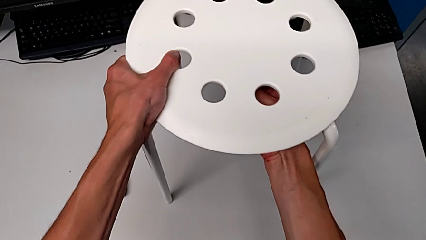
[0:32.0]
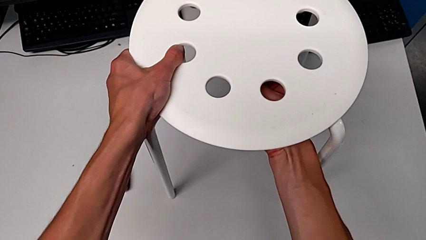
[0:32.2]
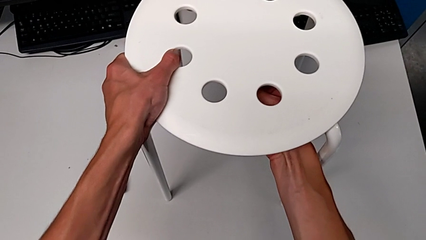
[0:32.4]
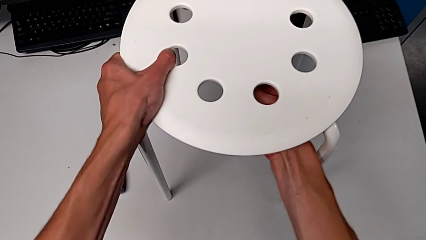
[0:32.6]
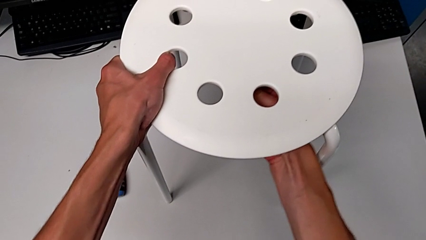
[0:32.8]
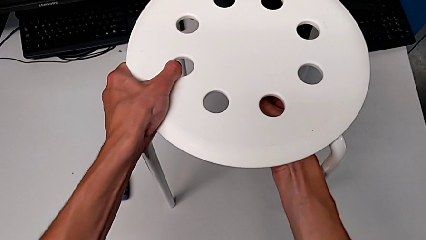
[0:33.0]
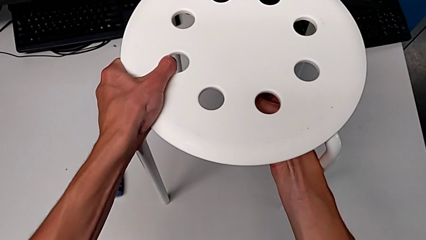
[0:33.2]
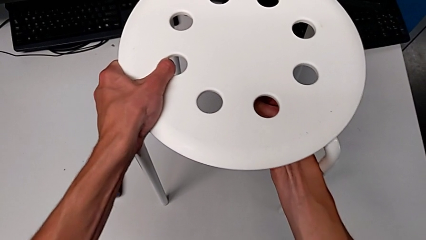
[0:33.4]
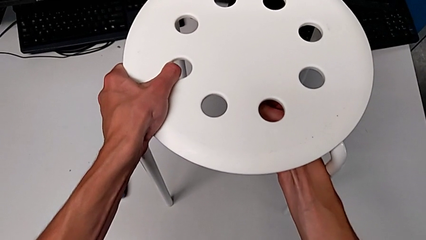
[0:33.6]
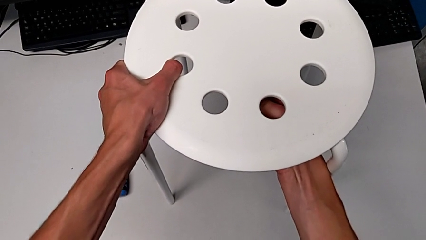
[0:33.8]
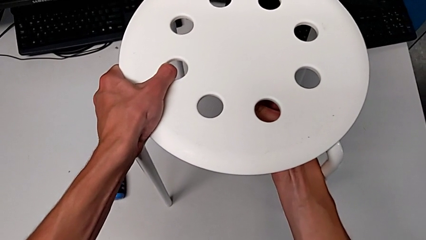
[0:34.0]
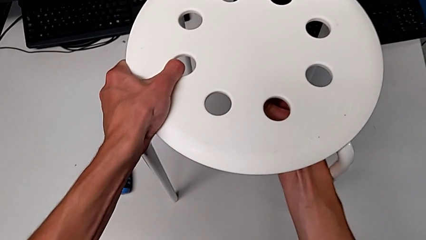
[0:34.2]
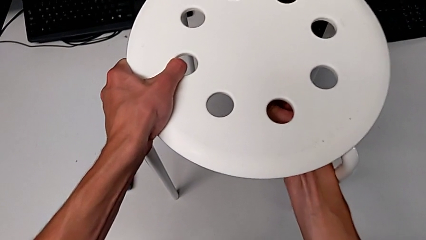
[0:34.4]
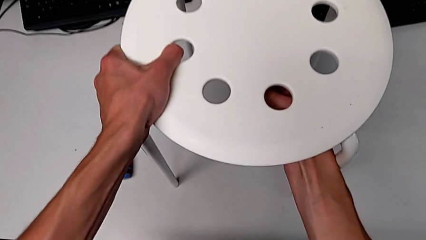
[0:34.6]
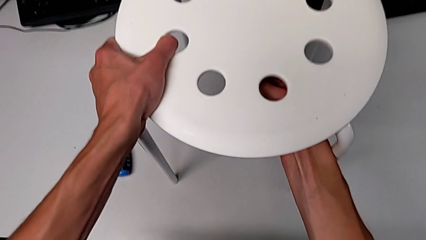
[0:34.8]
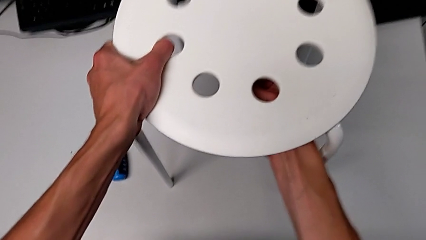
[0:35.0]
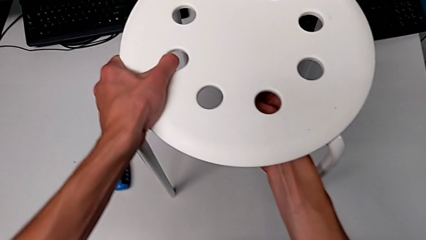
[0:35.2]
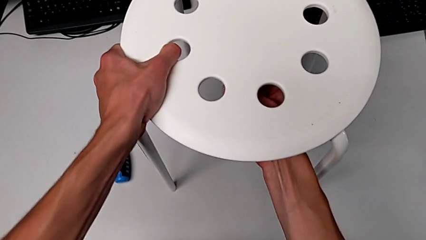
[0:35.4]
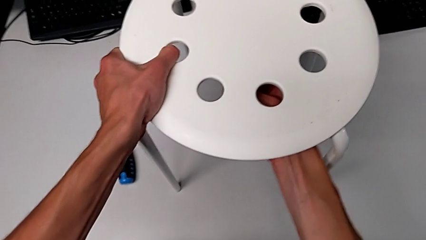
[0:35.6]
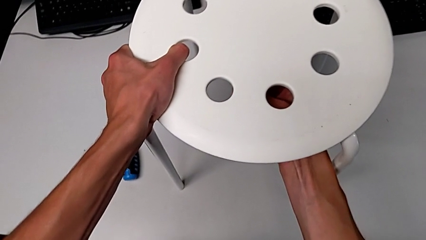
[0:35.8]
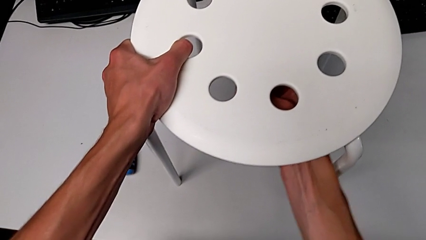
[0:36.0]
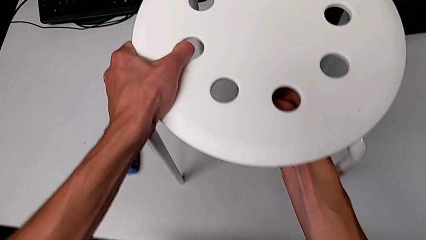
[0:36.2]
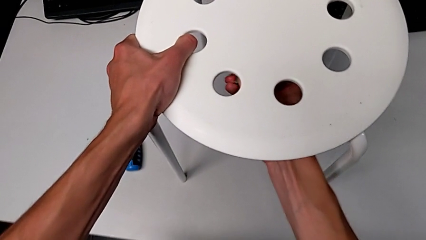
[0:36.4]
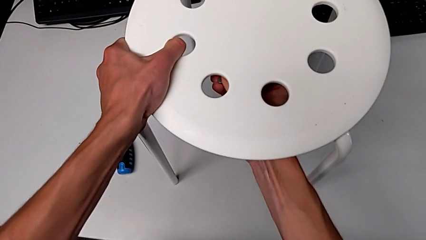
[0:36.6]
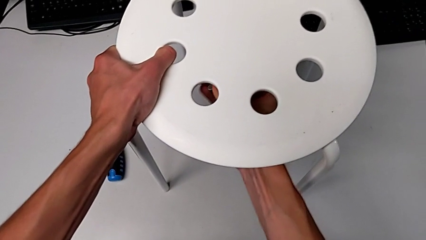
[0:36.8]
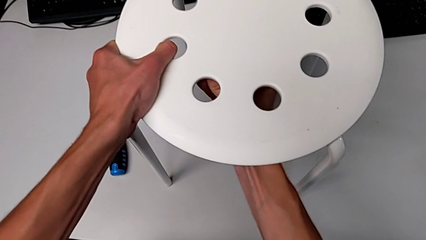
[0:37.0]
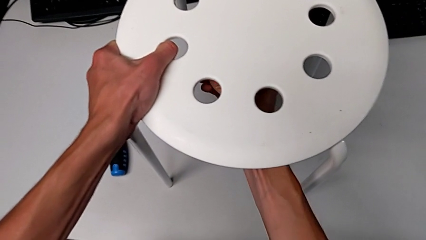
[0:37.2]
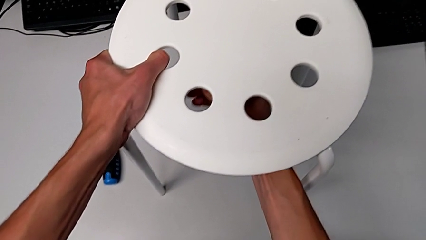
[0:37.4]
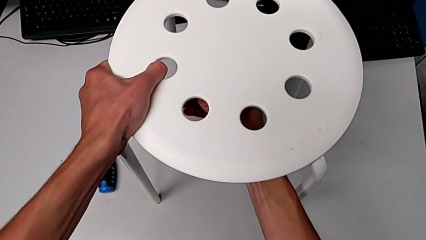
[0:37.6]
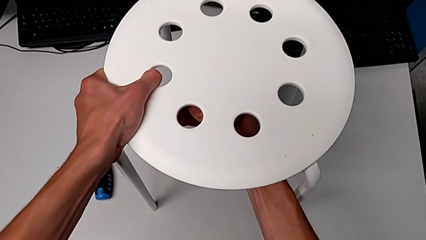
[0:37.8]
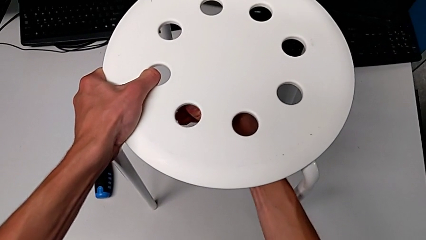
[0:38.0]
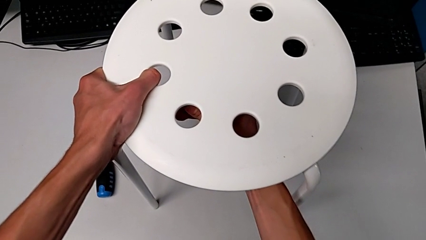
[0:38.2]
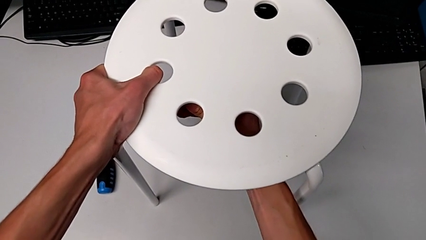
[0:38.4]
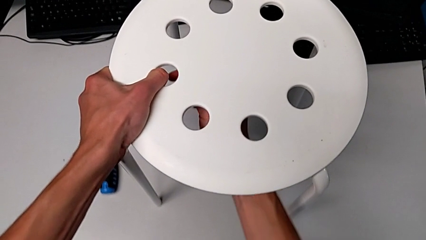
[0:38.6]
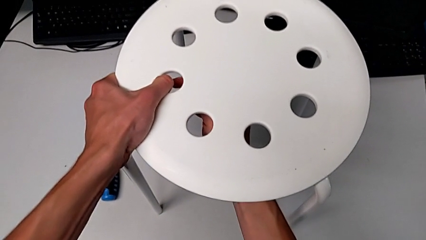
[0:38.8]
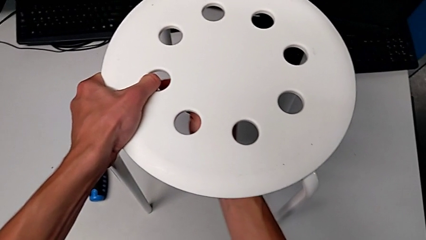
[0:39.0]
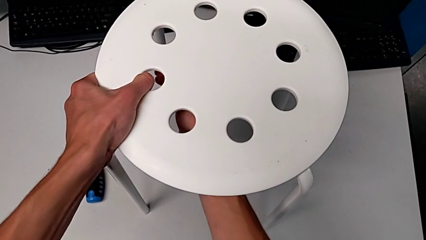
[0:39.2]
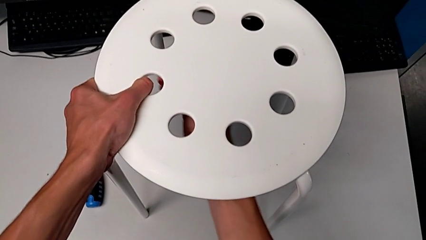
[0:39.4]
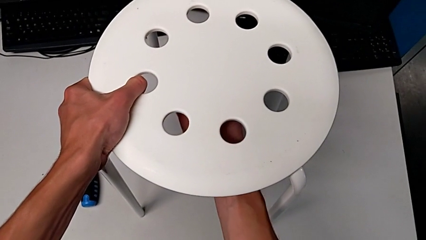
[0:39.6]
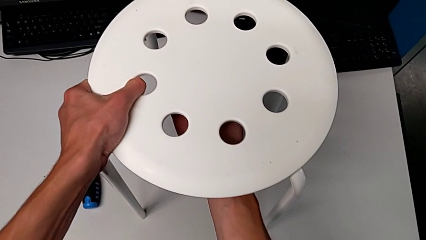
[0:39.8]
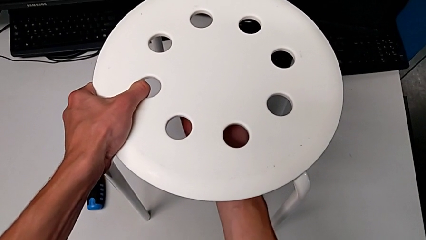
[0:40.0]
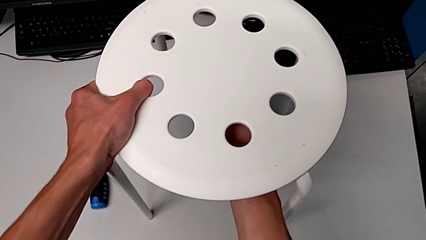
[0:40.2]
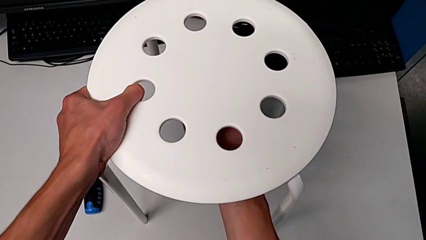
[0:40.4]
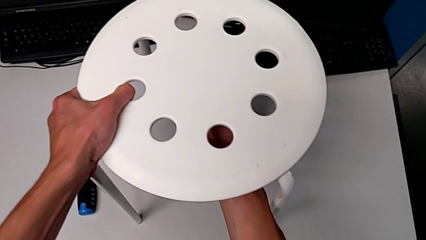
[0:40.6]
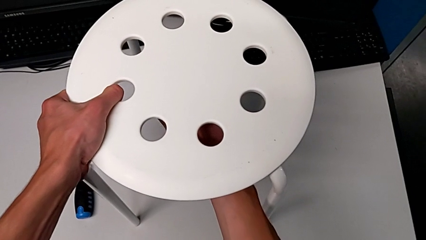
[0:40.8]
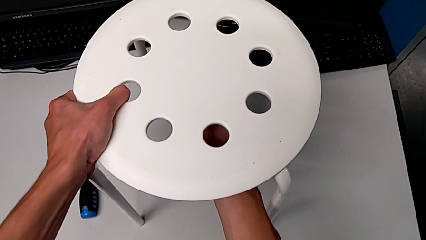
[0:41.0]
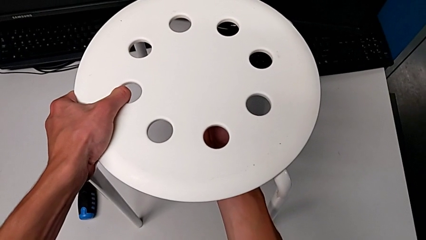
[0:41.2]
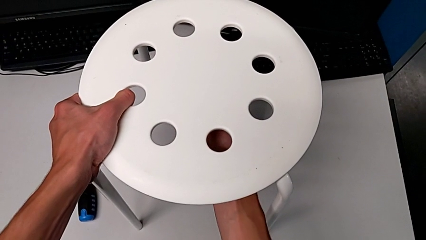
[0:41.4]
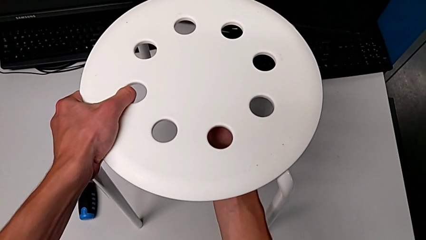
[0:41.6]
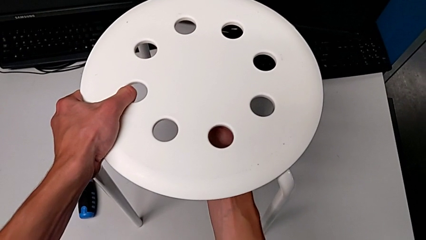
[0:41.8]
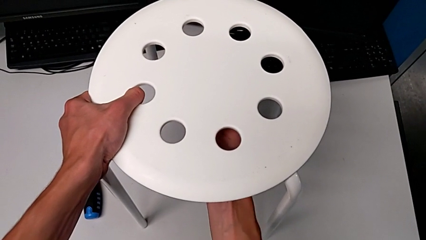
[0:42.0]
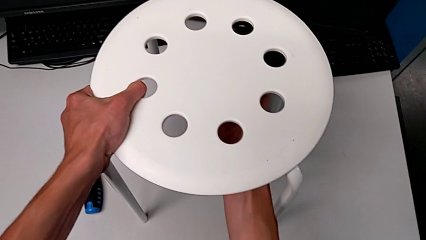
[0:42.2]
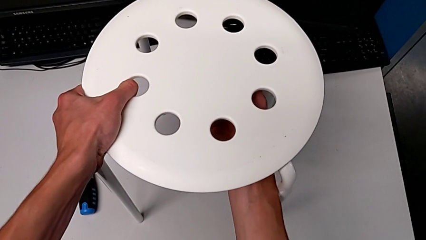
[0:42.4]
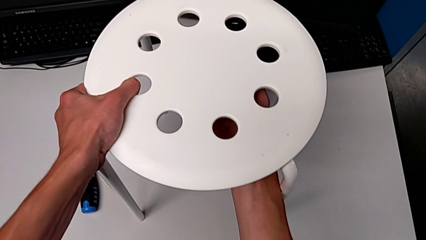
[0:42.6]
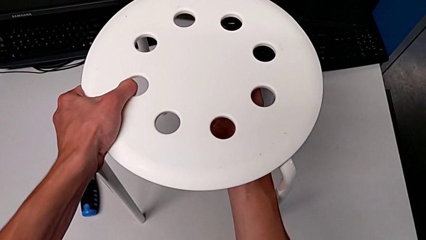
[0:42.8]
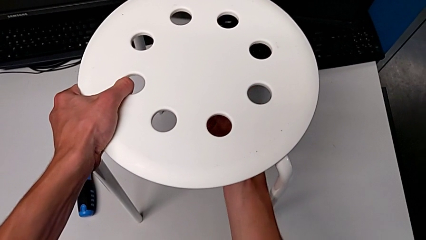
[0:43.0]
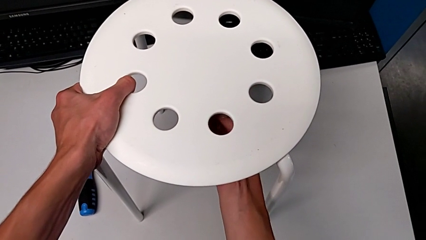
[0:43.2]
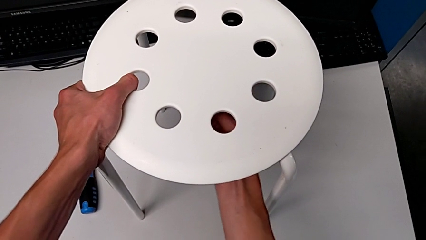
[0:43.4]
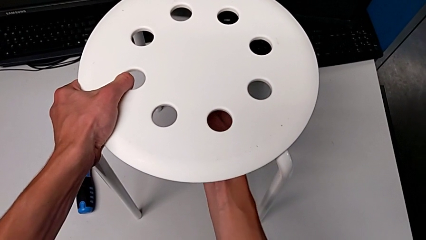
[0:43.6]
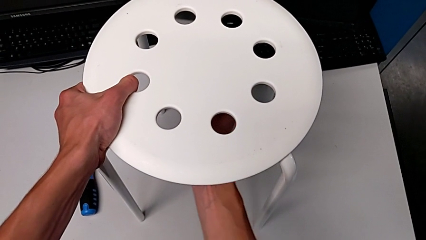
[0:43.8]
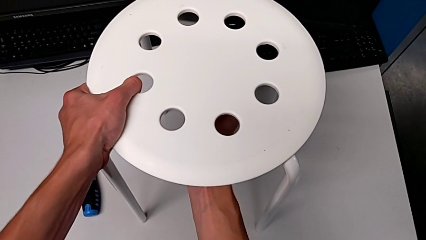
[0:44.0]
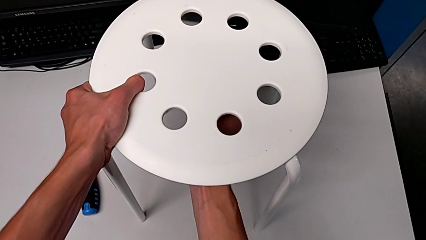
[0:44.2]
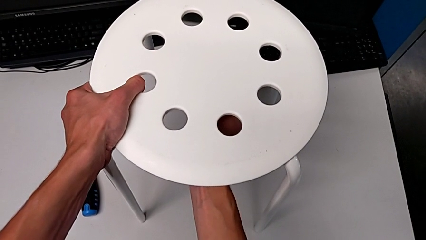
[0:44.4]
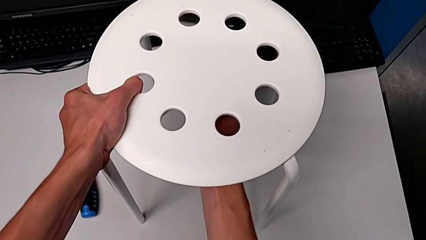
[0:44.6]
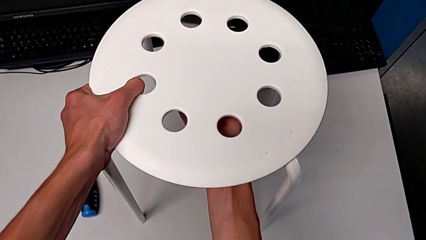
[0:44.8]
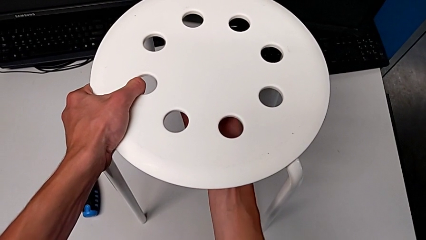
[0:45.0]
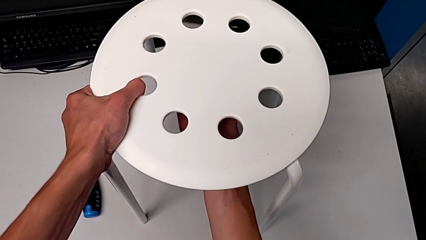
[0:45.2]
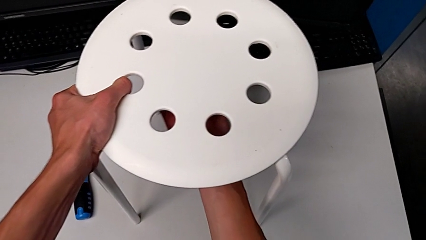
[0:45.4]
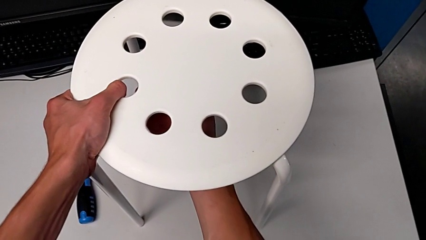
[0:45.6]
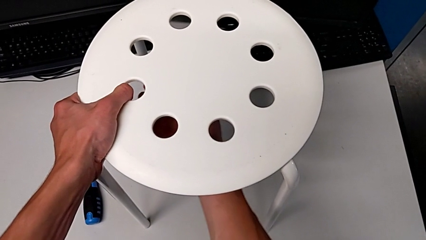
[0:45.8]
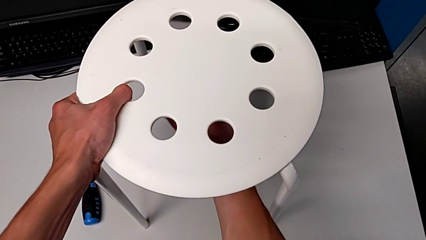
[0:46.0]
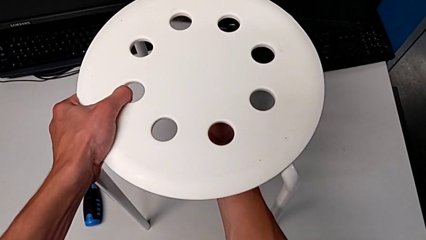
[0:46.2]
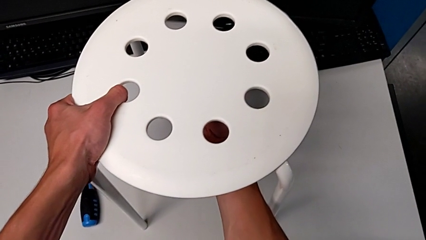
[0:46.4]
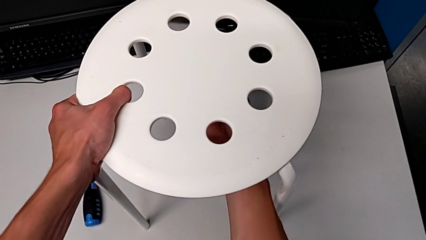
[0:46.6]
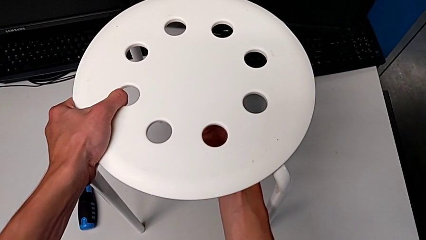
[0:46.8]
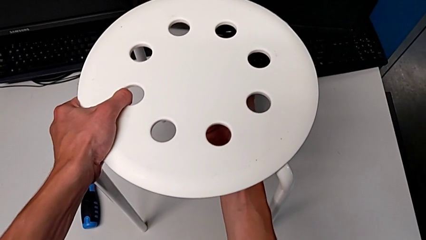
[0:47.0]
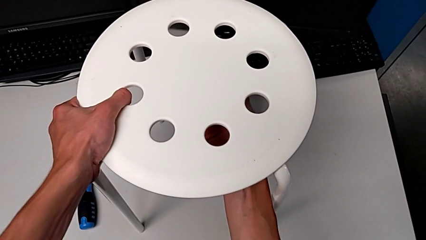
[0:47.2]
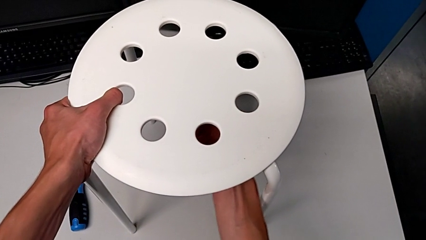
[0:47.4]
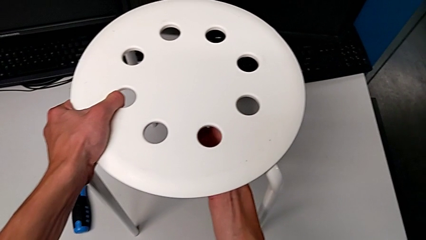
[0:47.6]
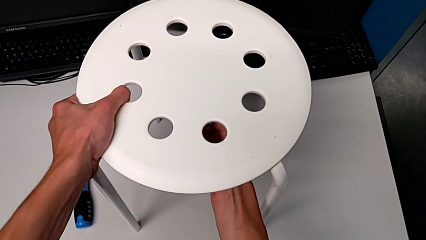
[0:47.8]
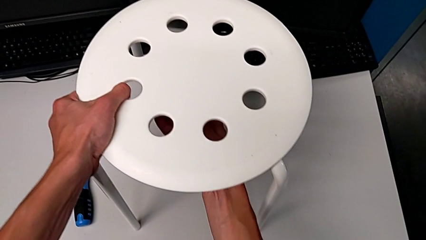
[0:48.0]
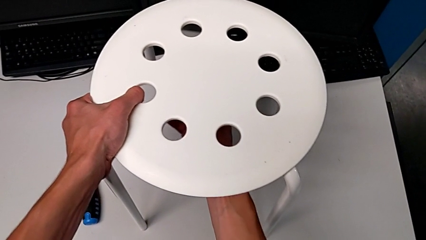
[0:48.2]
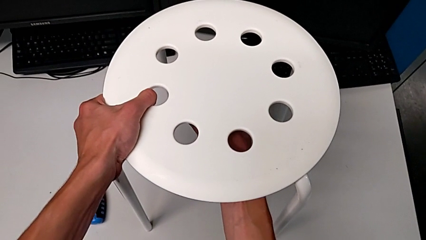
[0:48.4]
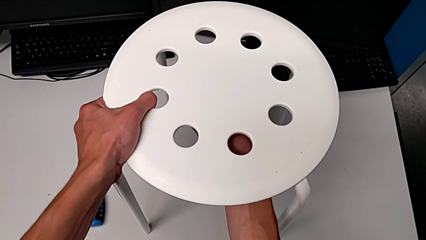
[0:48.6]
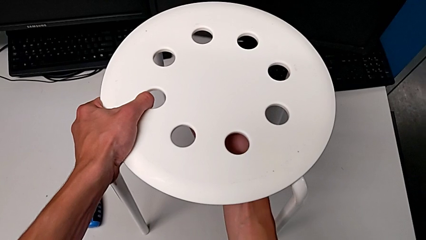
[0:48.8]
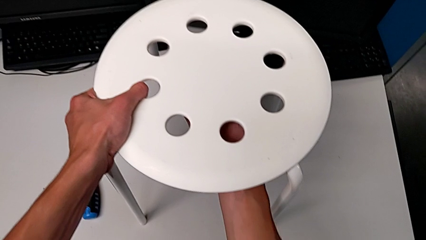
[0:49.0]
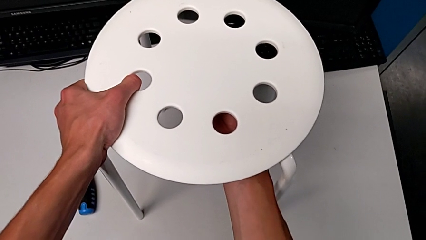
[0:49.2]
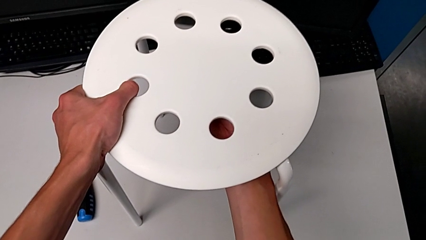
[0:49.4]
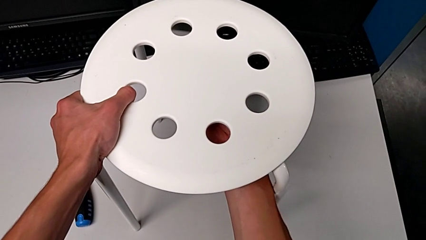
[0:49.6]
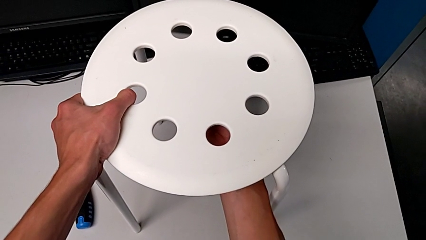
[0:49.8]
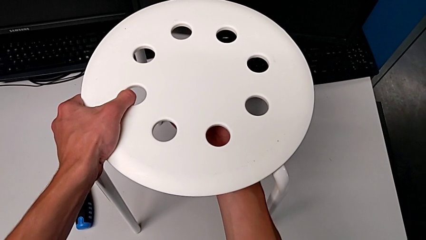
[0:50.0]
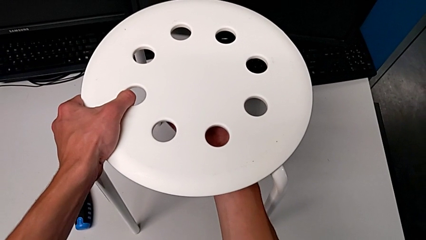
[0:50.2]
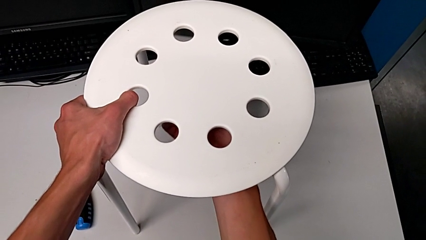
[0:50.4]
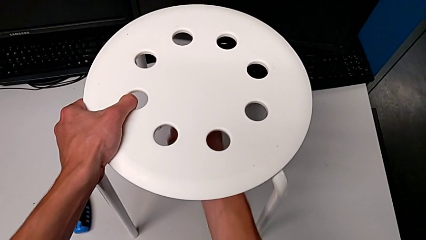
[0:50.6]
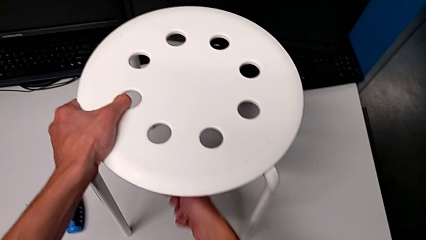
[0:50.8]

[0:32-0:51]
The camera wearer is loosening the hex nut on the bolt. They keep unscrewing the bottom hex nut.
